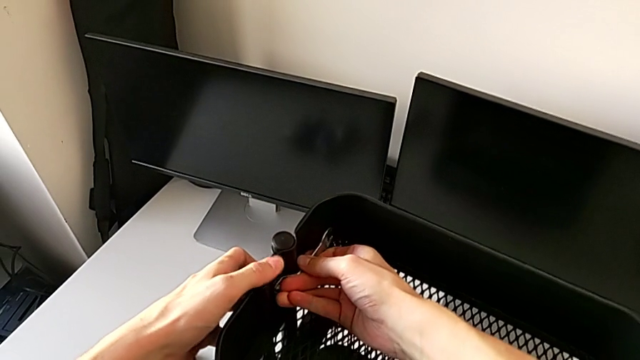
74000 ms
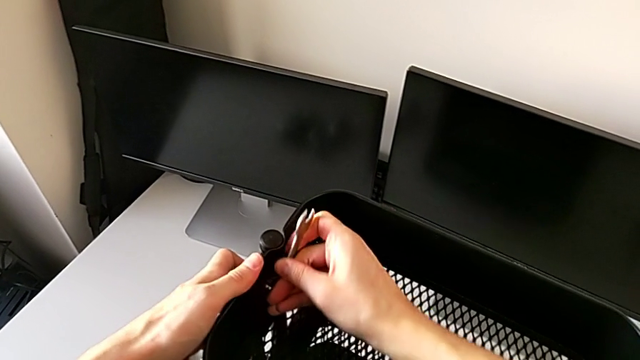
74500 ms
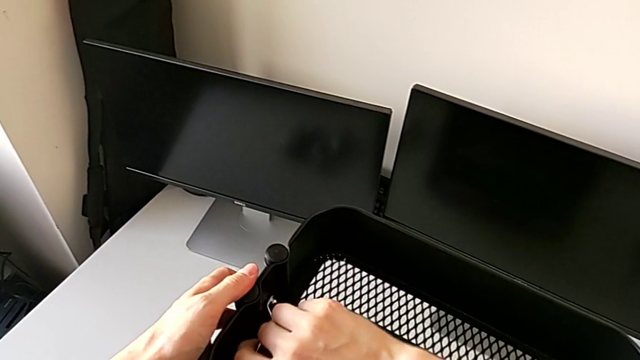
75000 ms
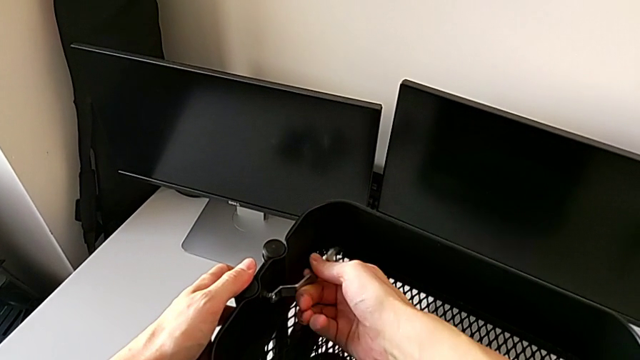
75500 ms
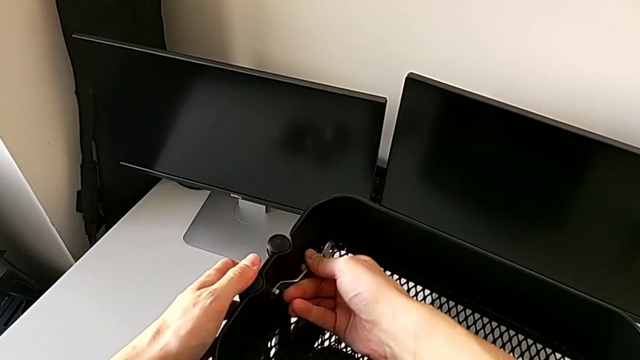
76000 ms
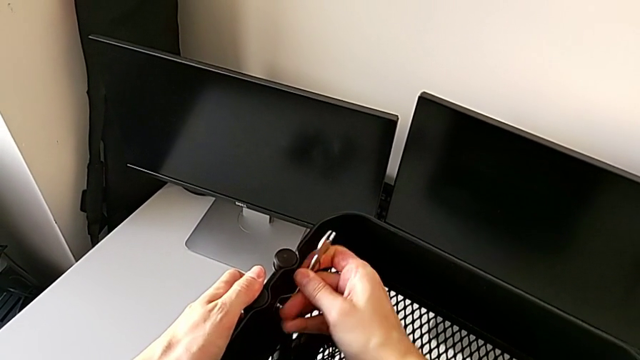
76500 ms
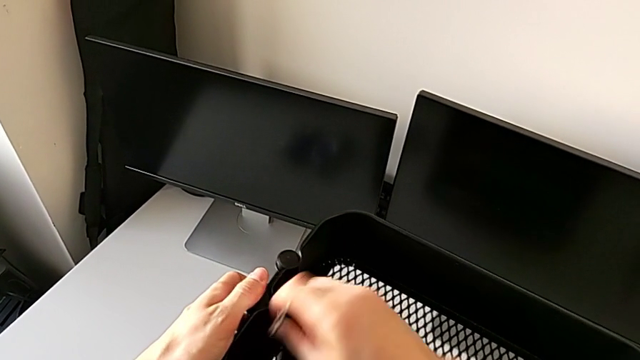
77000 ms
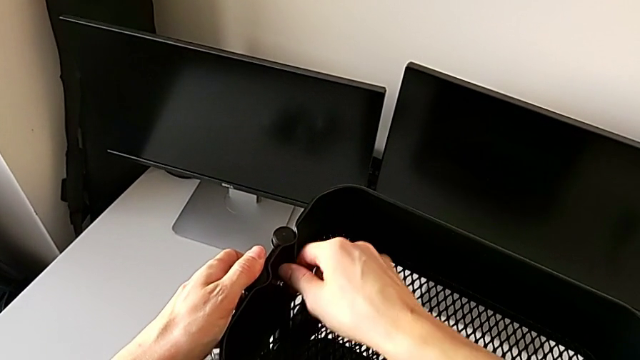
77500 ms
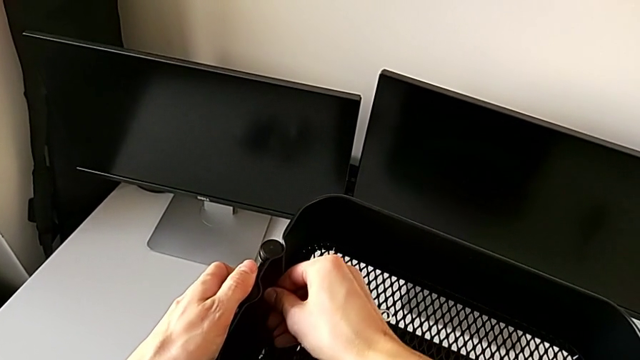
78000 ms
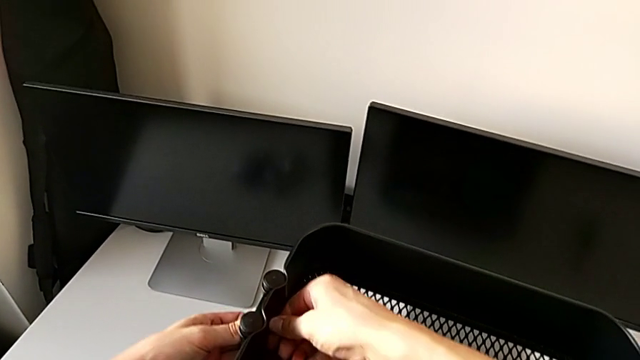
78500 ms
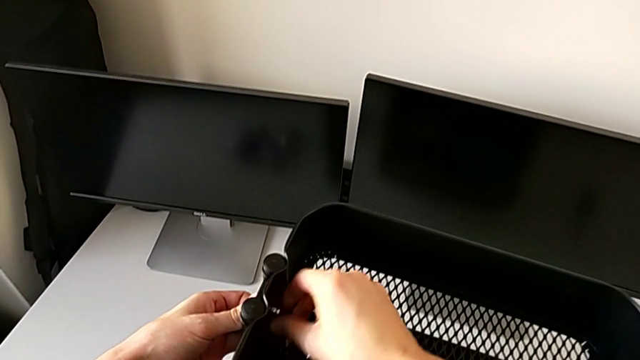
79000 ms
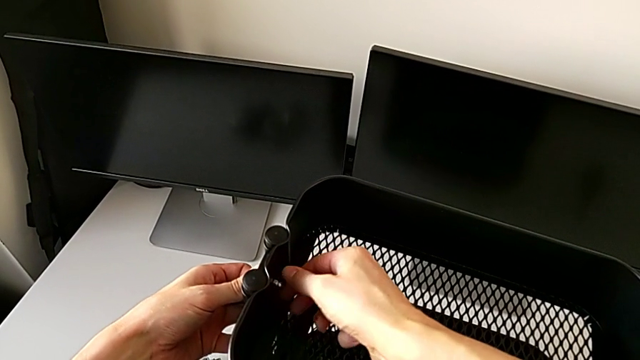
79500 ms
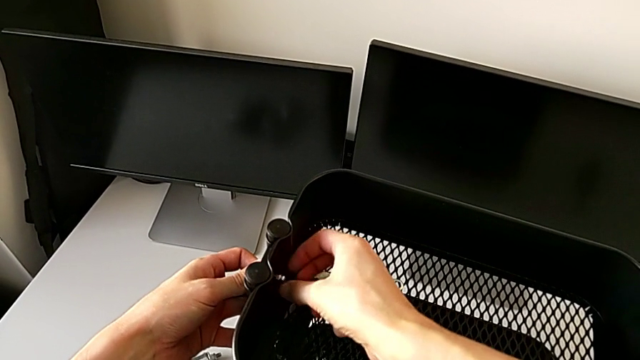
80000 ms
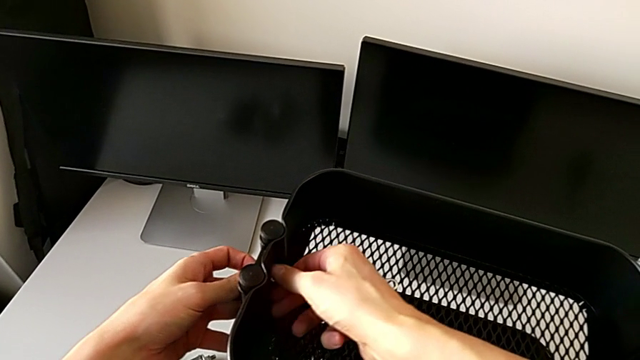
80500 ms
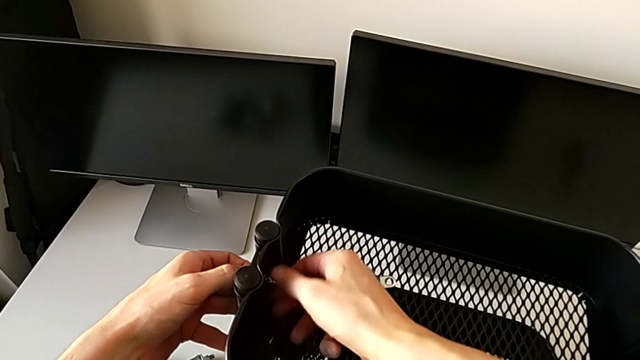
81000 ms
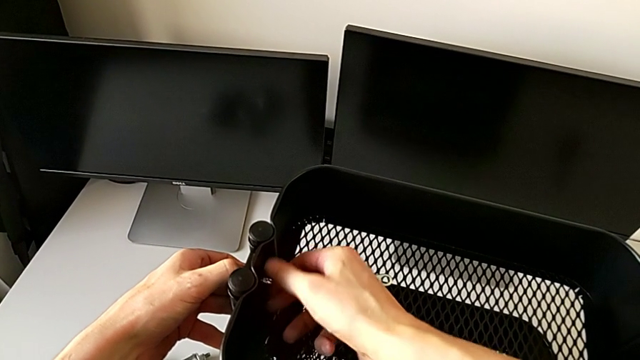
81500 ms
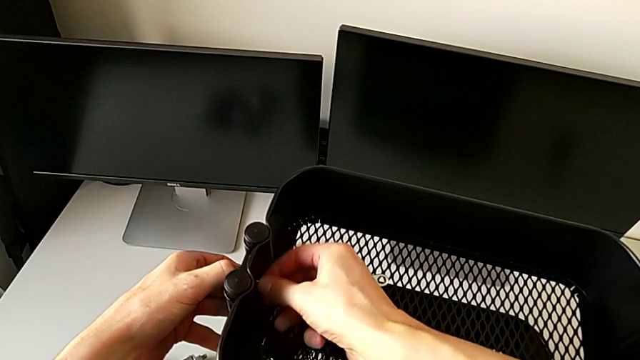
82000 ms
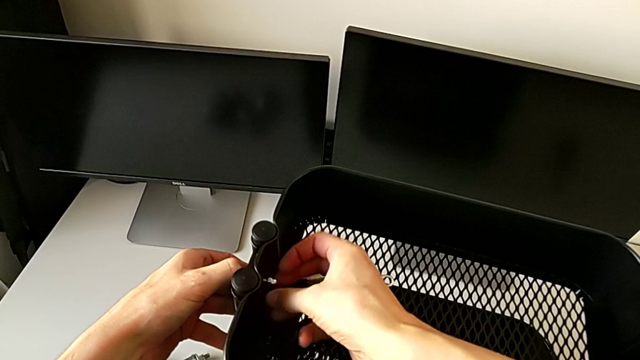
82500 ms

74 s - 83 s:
The camera wearer is disassembling the top tray of the furniture. They unscrew the hexagon cap nut, withdraw the hexagonal wrench, place it, unscrew the screw and disassemble the hexagon cap nut.

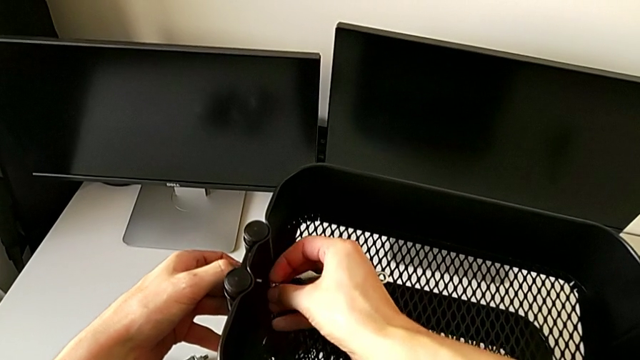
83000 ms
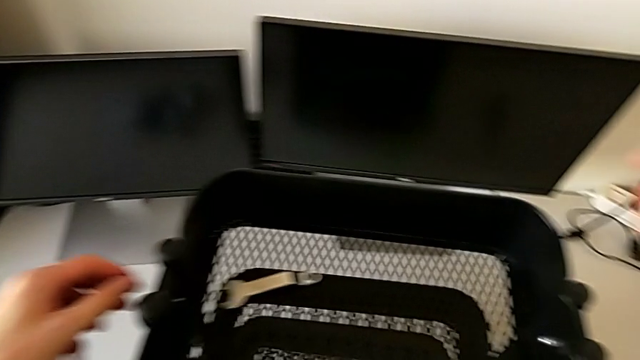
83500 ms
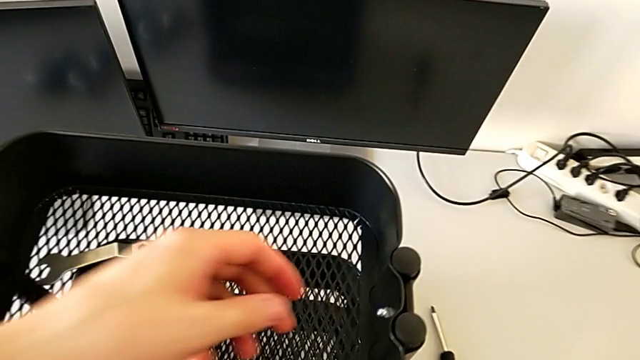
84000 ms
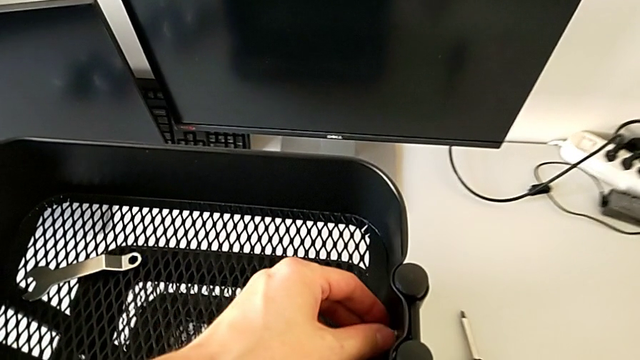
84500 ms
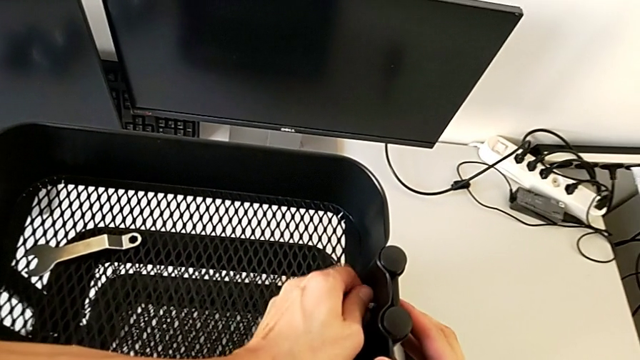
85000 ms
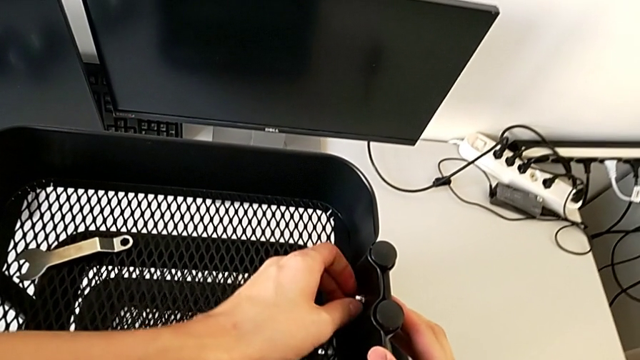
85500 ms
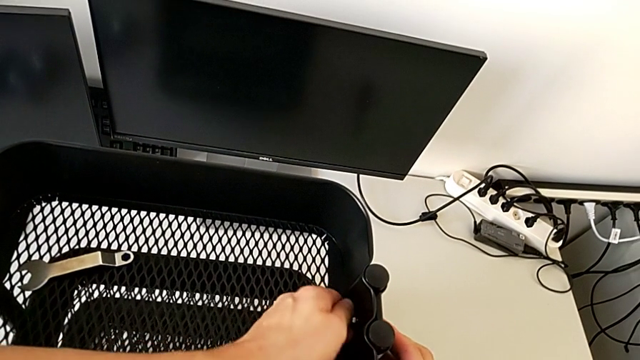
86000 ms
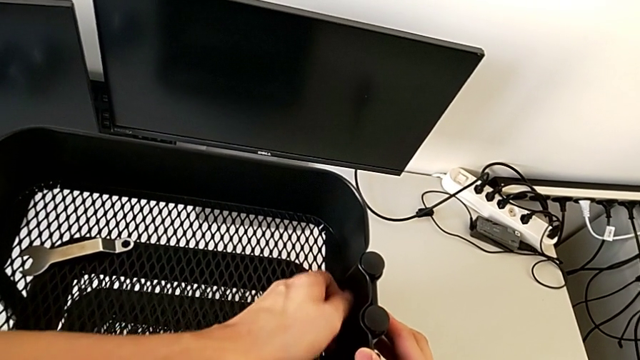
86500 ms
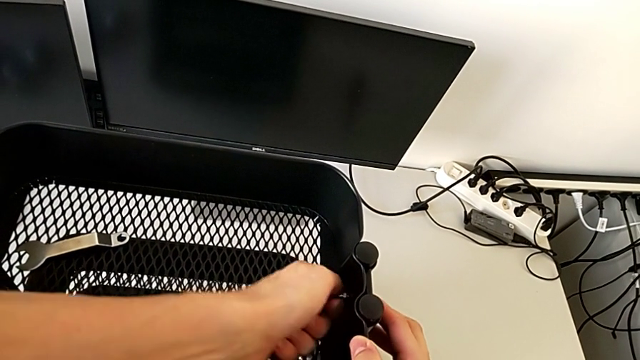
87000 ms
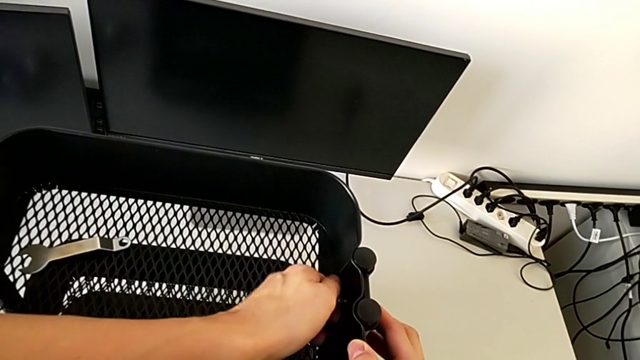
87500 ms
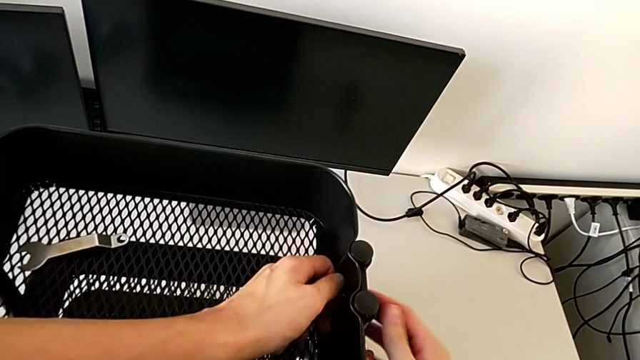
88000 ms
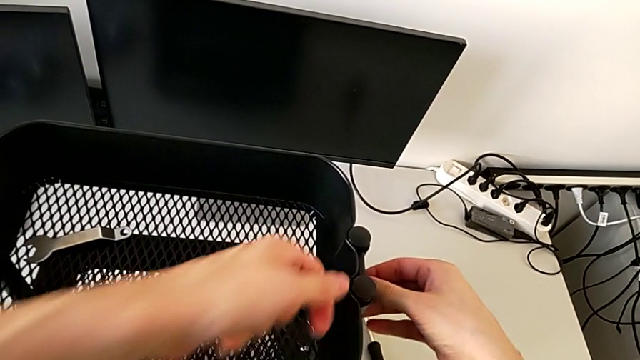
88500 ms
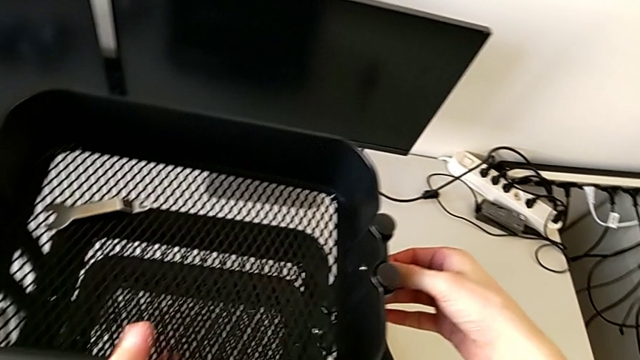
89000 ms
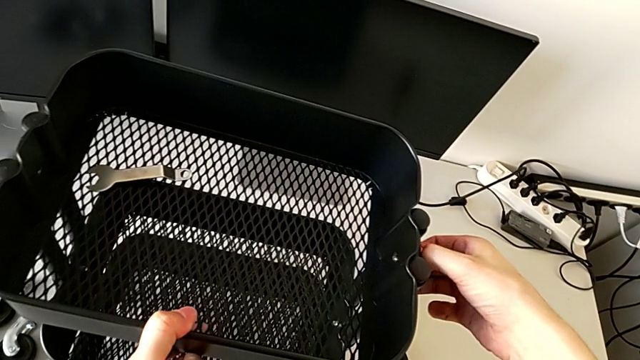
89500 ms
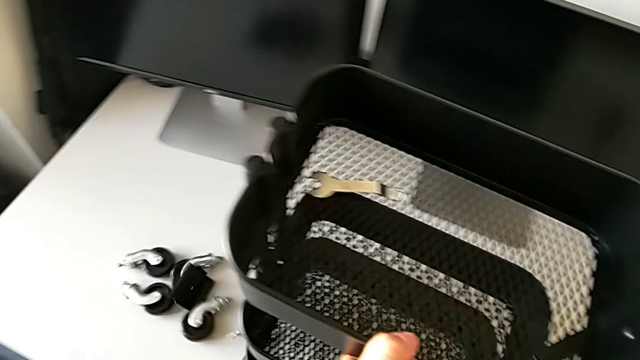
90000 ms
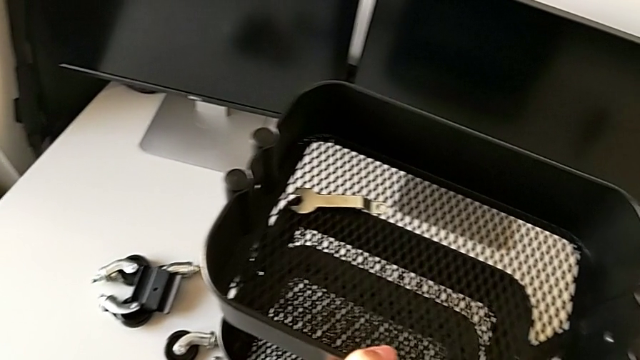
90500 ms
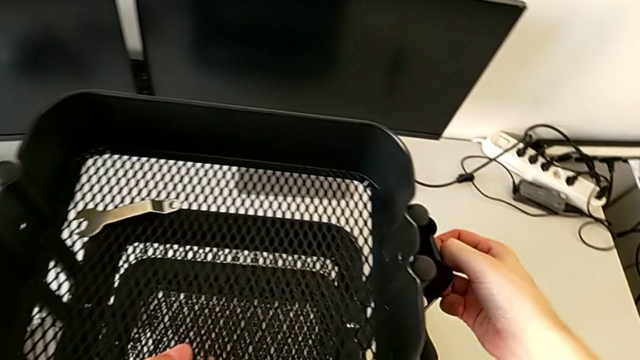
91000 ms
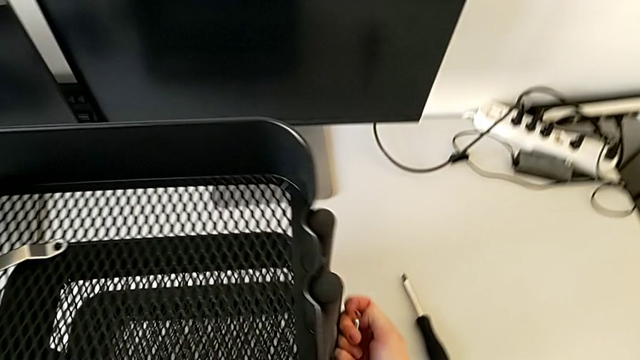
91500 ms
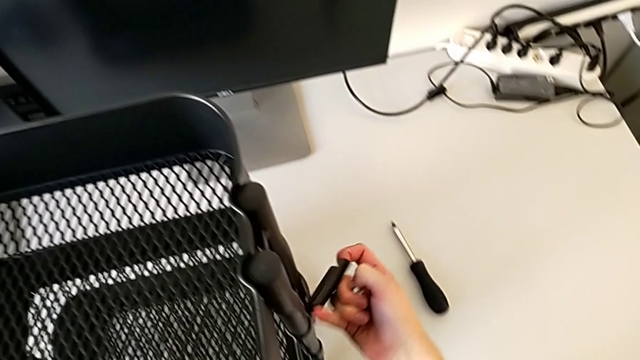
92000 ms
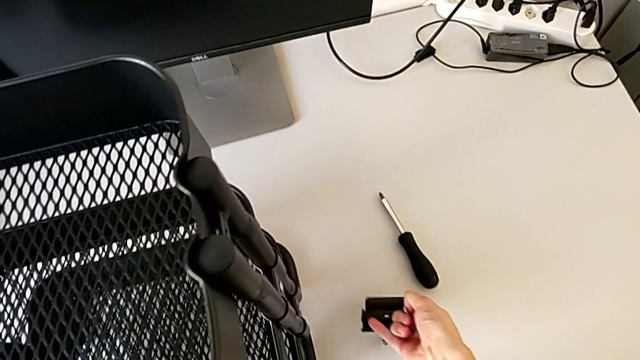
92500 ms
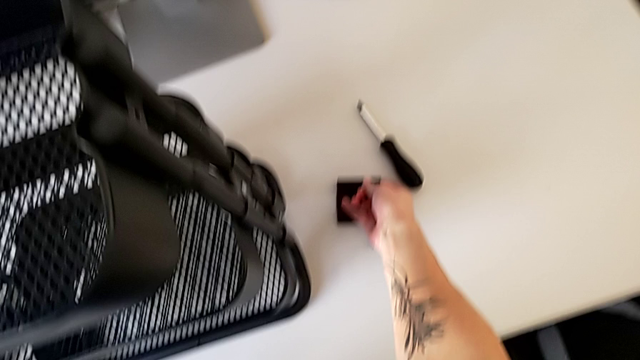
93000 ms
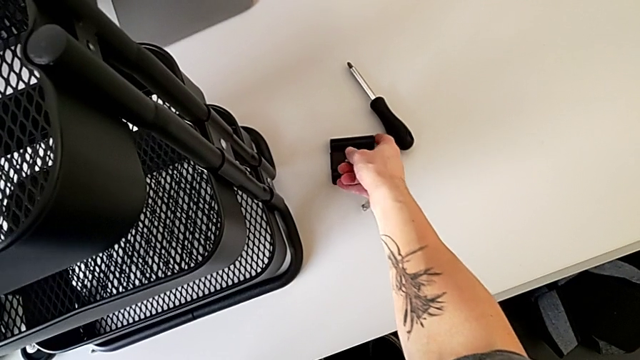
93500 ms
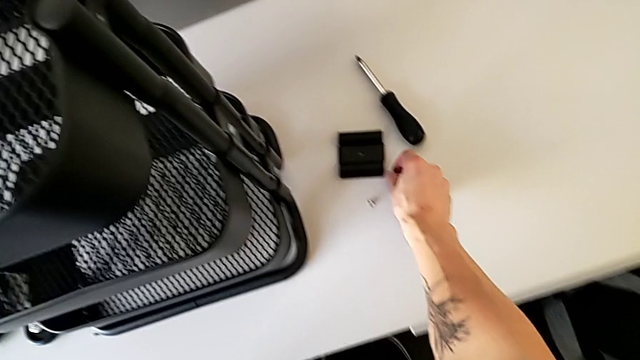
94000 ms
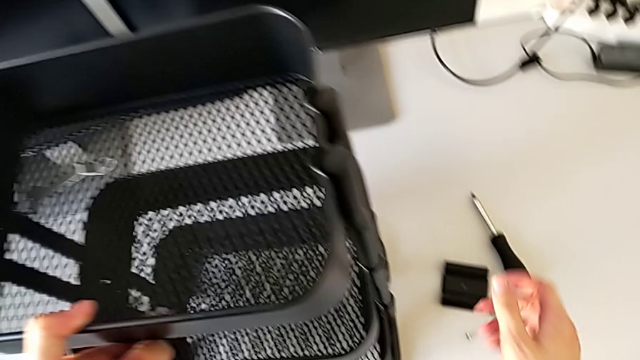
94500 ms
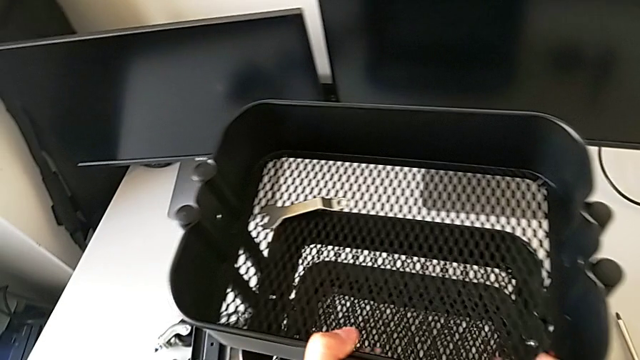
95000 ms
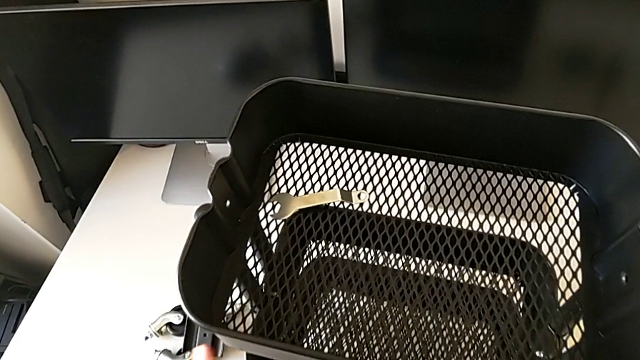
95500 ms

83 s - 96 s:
The camera wearer is disassembling the top tray of the furniture. They place the hexagon cap nut, unscrew it and disassemble it. They wrongly drop the bracket, lift the grid tray with the left hand, disassemble the bracket, disassemble the bolt, place the bracket, place the bolt and disassemble the grid tray.
